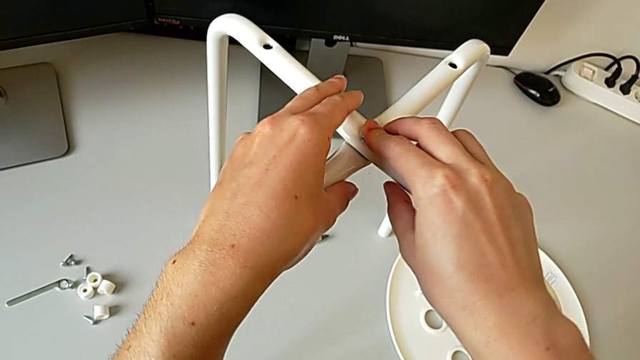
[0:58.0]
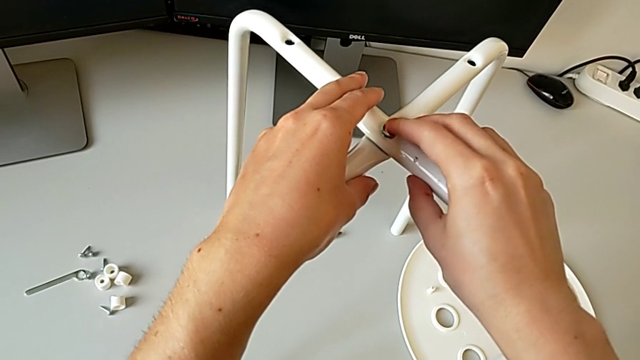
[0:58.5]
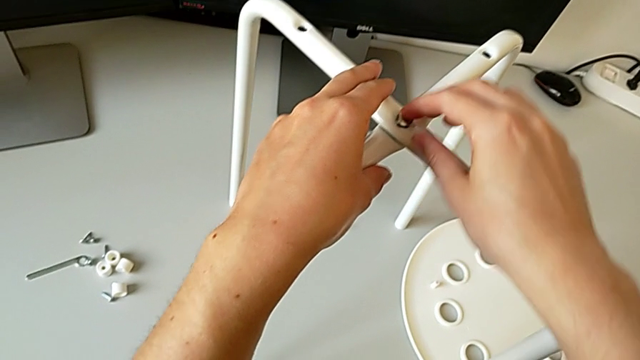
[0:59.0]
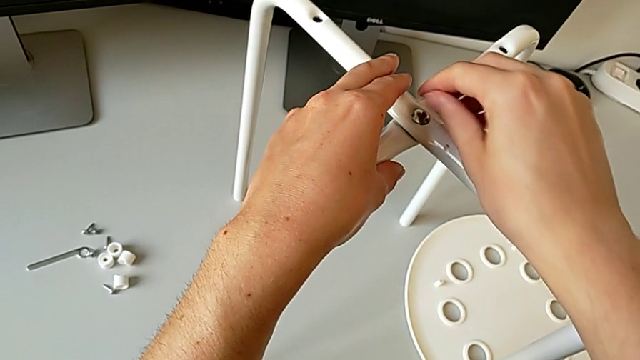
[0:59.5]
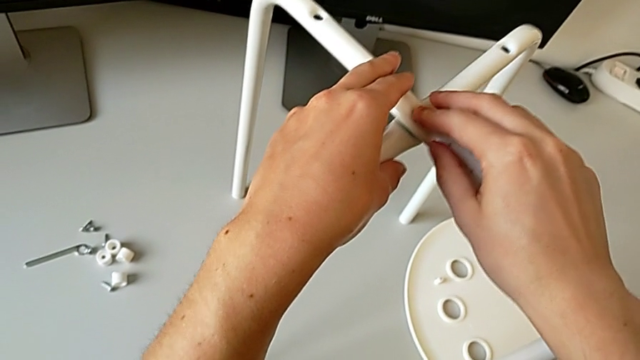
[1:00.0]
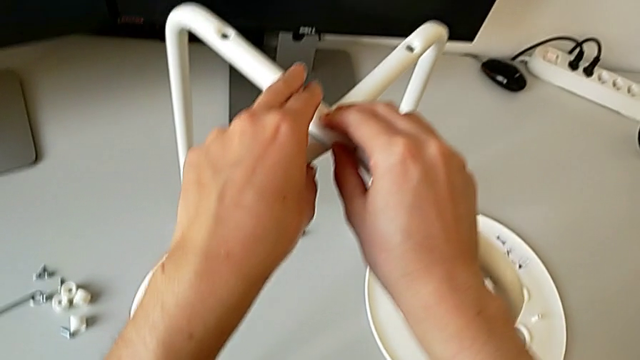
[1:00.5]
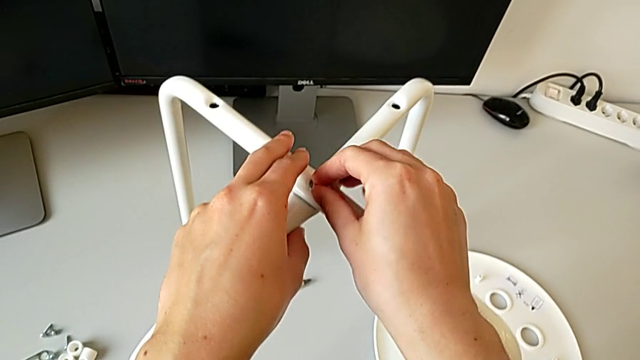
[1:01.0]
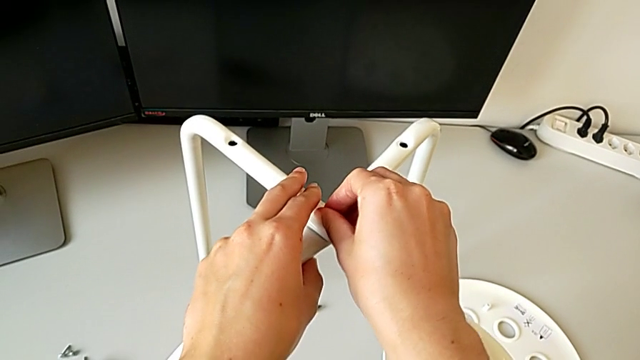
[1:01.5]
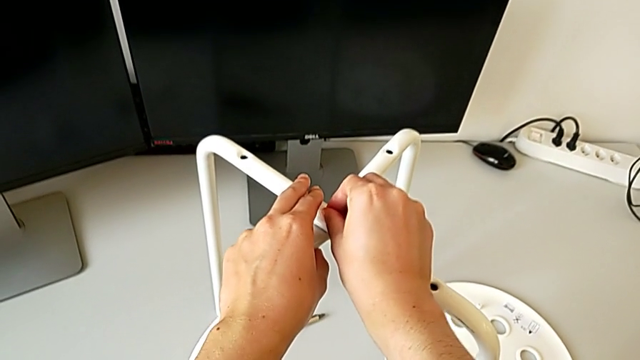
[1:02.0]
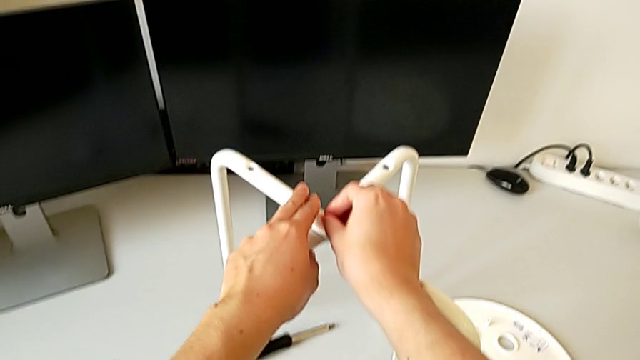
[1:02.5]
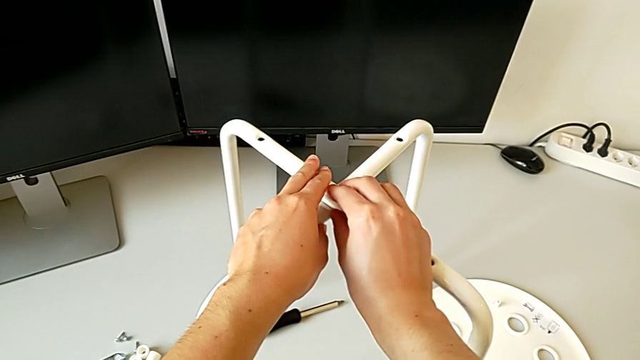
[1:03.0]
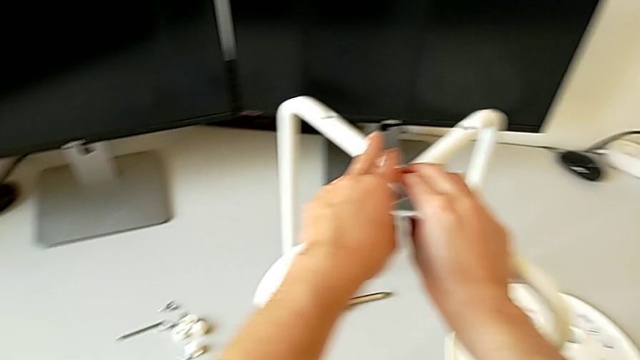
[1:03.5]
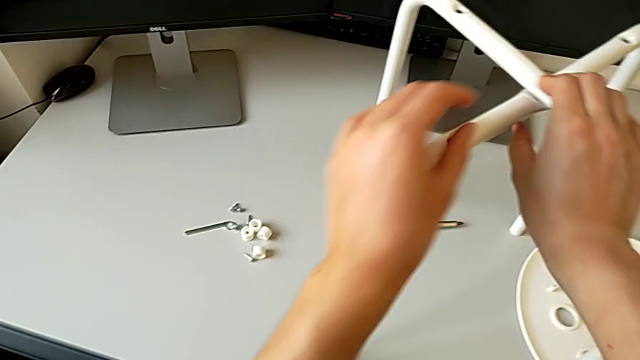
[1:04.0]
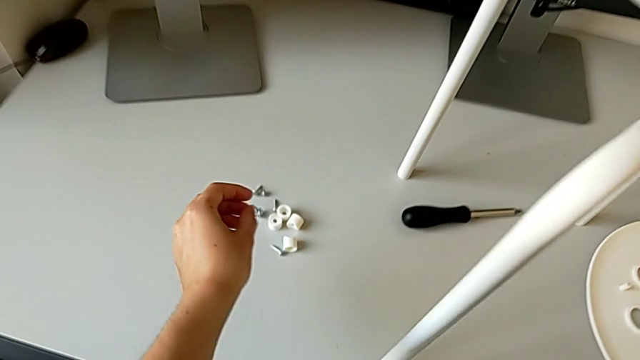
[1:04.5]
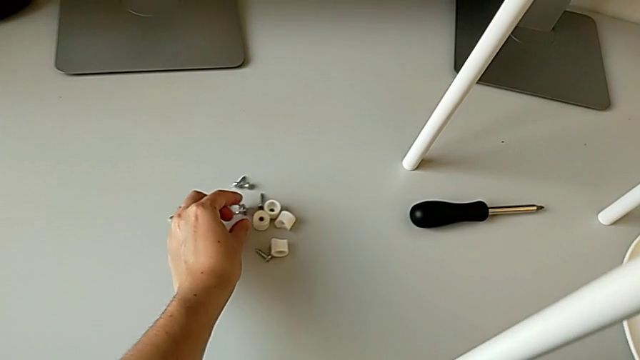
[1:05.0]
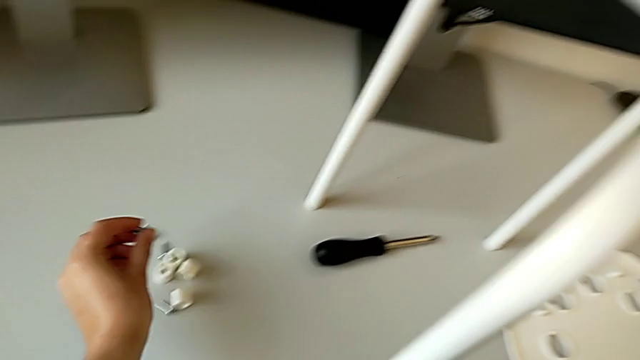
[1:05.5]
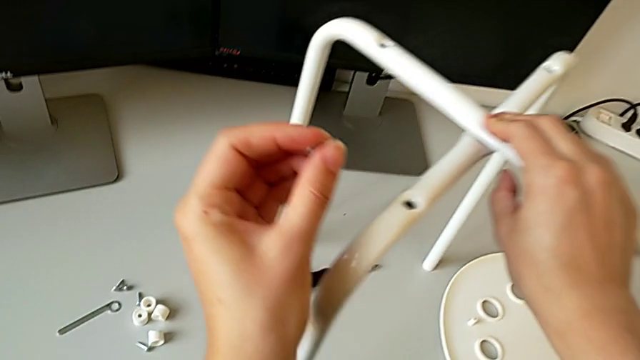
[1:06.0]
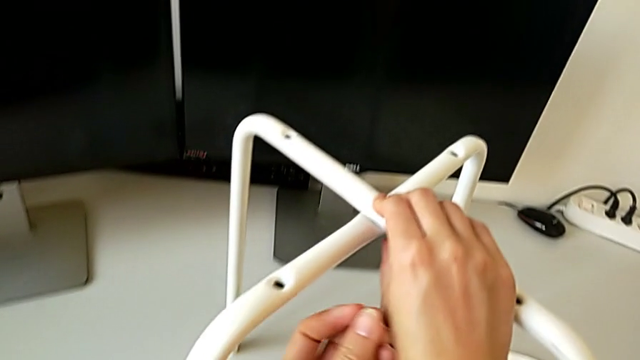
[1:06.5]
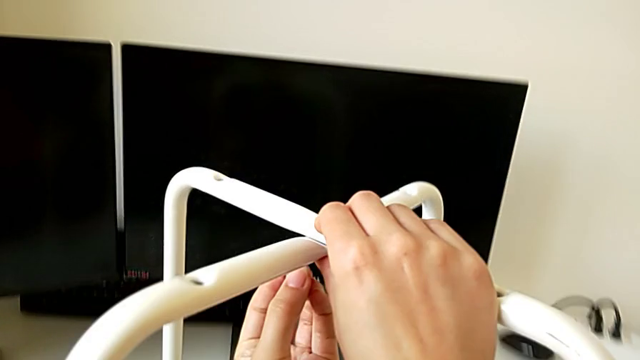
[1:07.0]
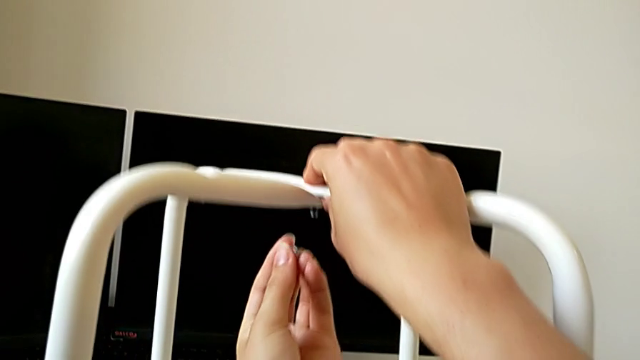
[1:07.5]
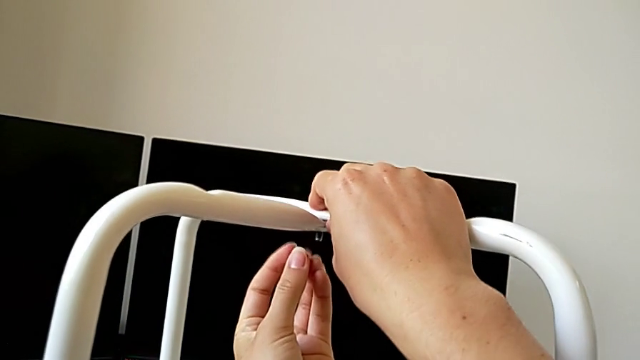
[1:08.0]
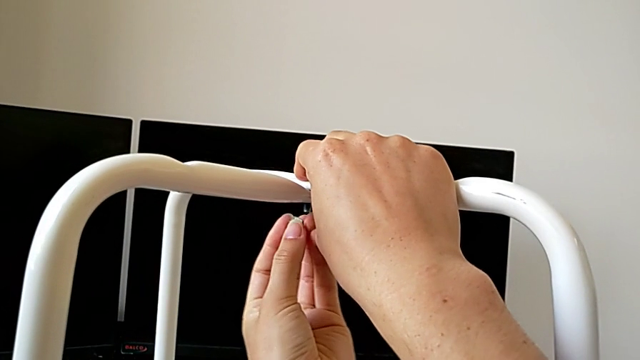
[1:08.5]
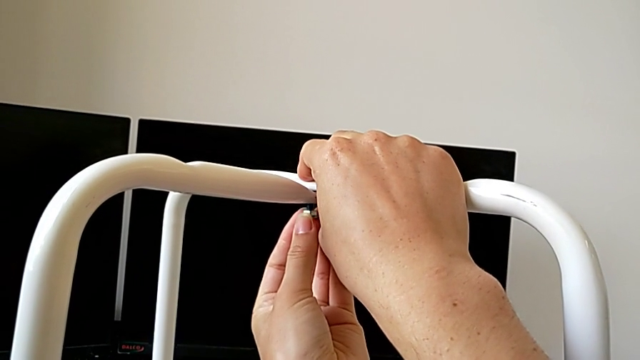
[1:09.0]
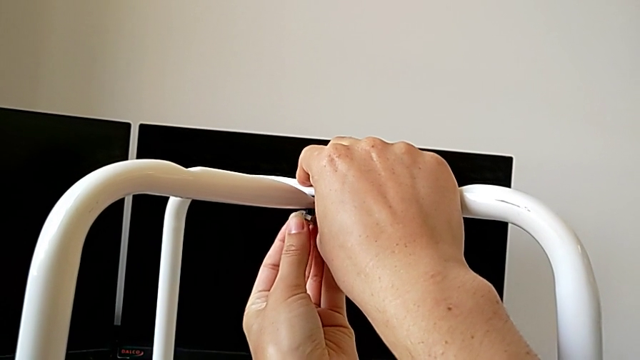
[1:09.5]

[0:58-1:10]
The camera wearer is assembling the legs one on top of the other. They inspect the bolt, grab the hex nut, lift it and wrongly insert the middle hex nut upside down.

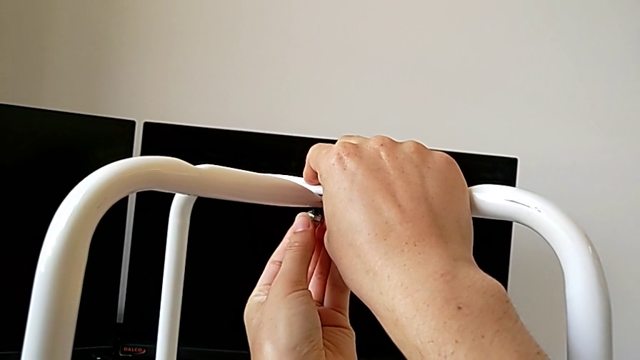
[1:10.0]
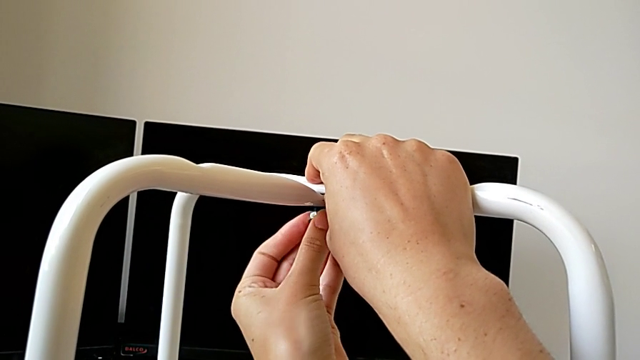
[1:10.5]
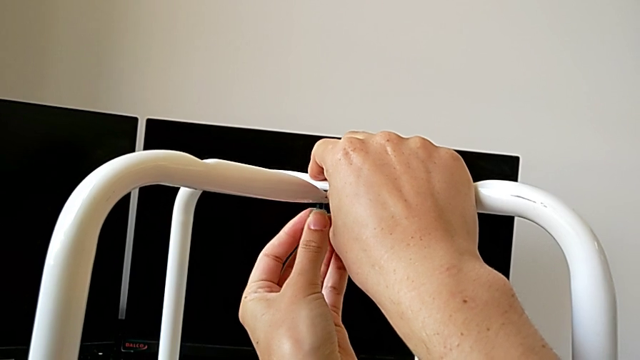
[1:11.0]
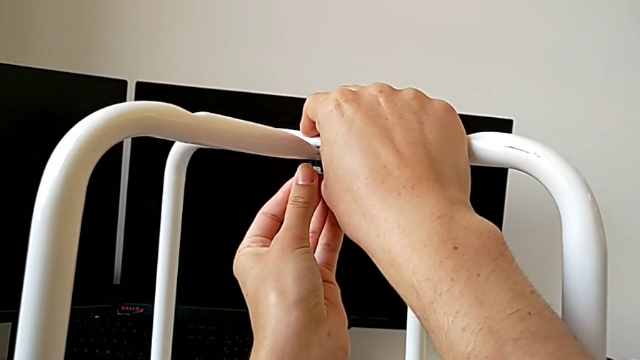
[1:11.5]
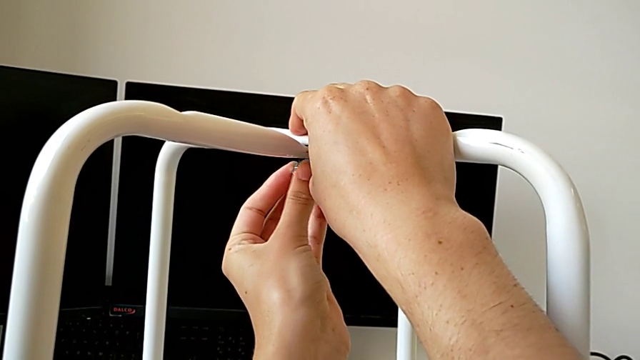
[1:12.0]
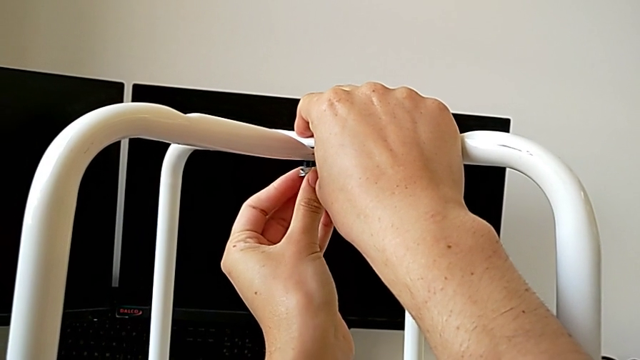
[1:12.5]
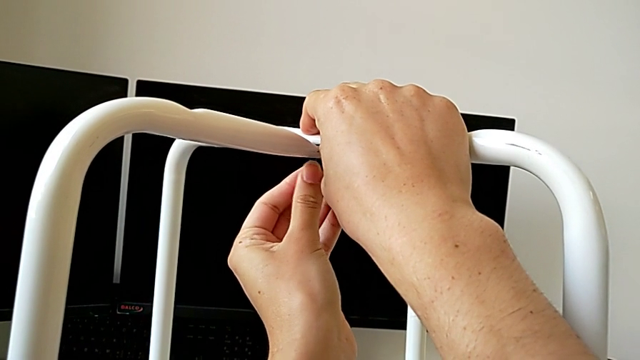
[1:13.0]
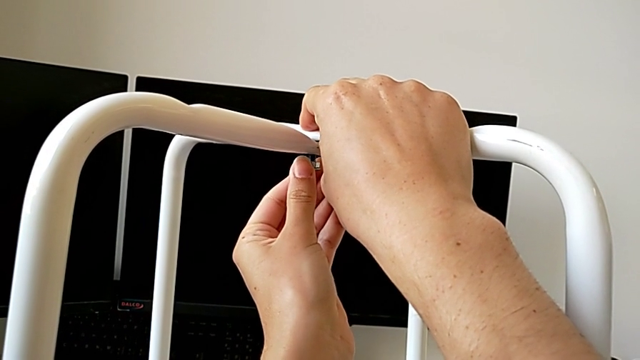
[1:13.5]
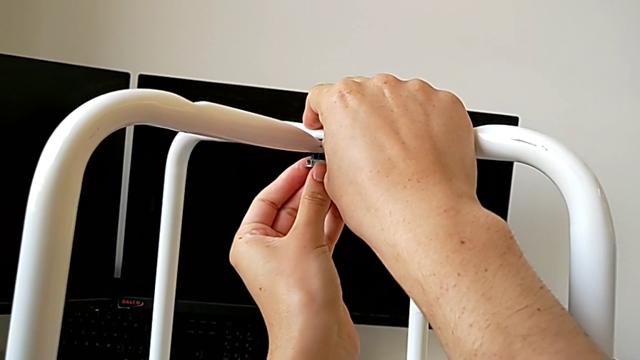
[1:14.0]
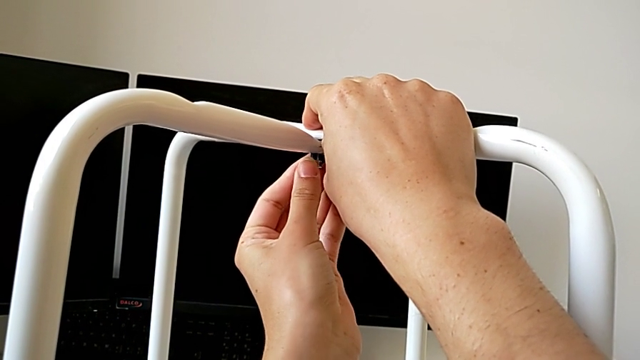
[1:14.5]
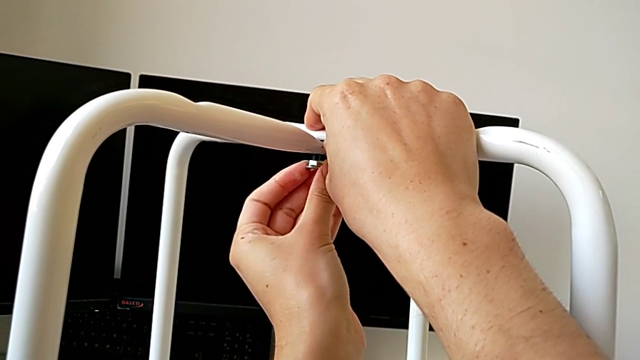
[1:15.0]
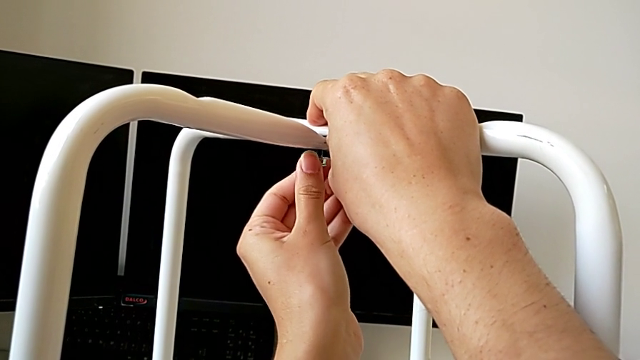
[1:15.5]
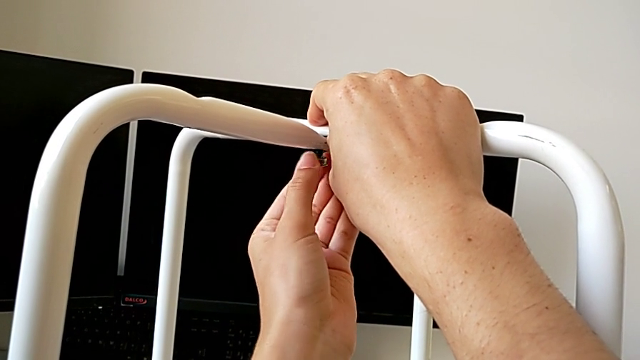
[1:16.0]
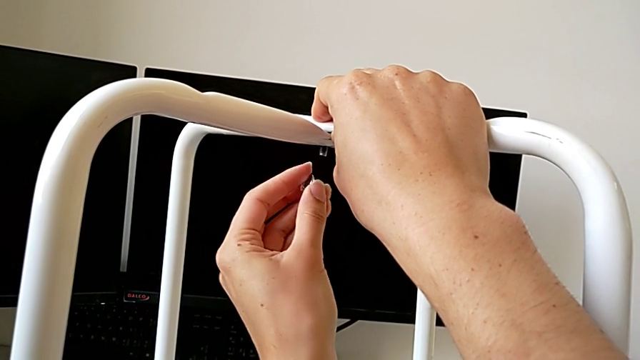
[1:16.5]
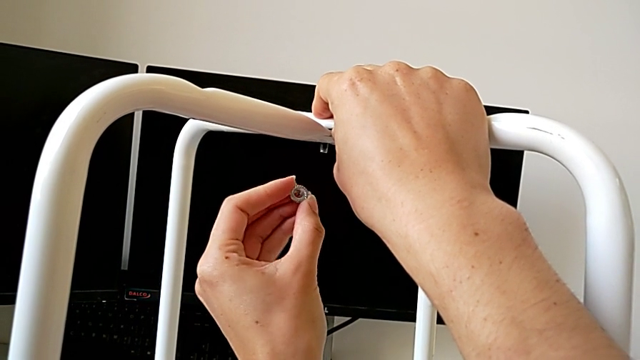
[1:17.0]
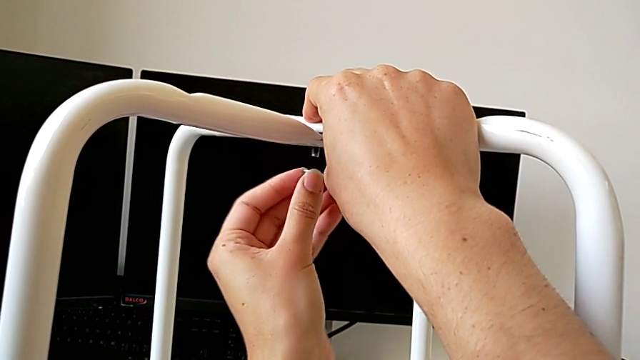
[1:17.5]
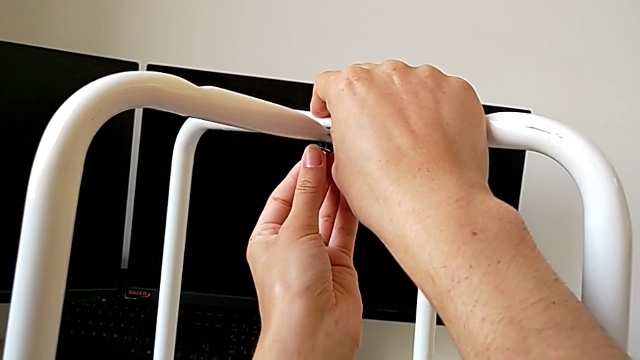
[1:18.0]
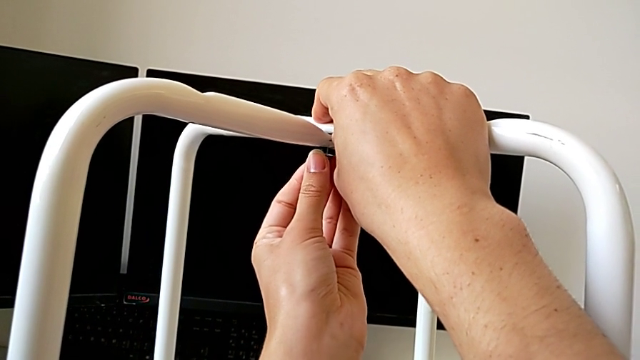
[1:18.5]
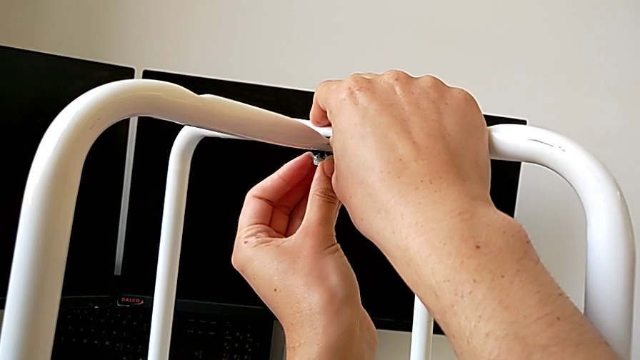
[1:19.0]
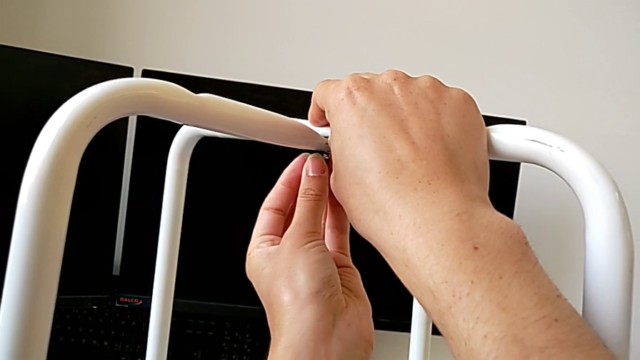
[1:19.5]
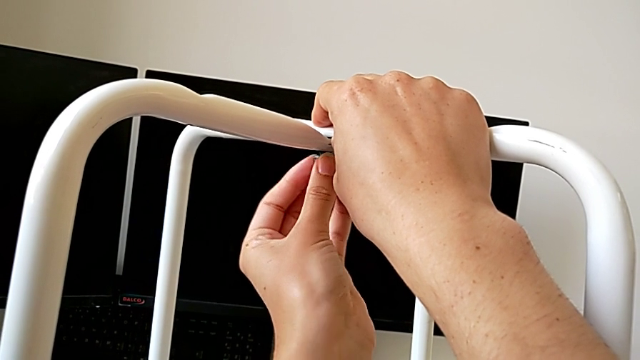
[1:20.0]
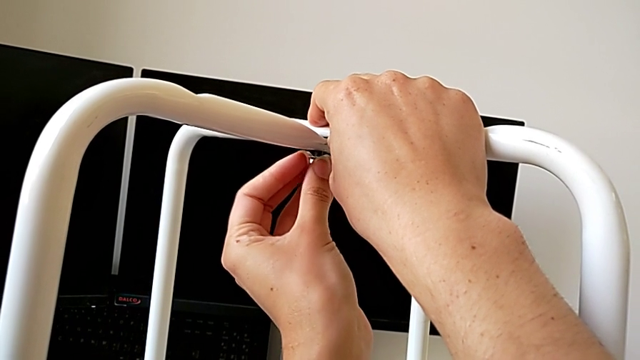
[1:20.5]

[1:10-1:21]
The camera wearer is assembling the legs one on top of the other. They wrongly screw the middle hex nut upside down, withdraw the hex nut, rotate it, insert the middle hex nut and begin to screw it.
